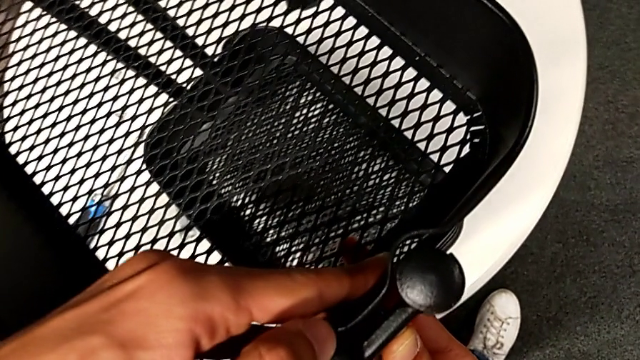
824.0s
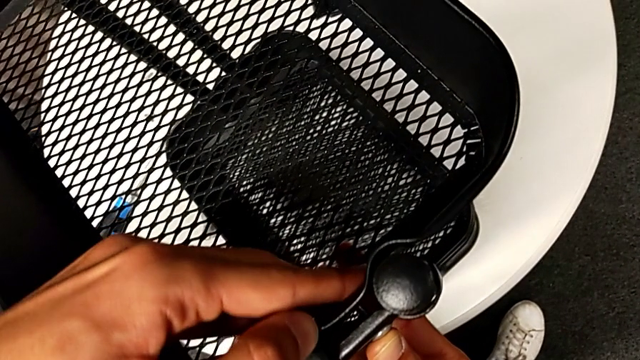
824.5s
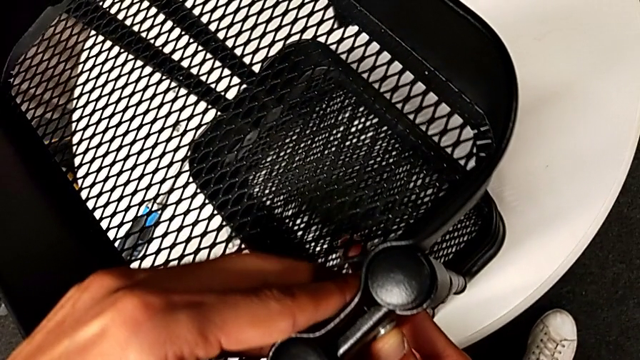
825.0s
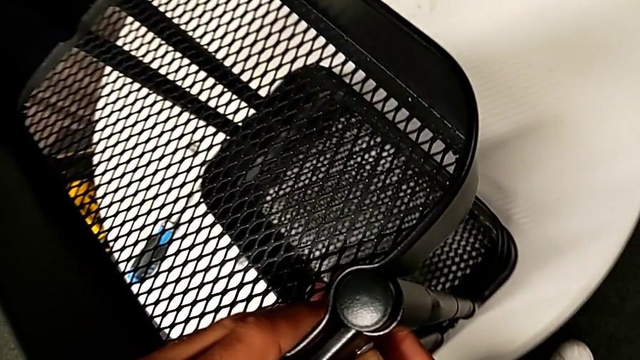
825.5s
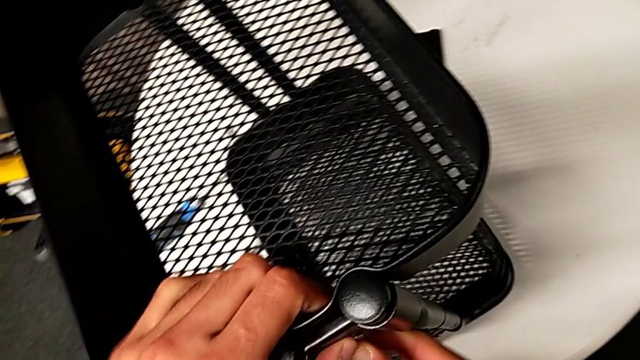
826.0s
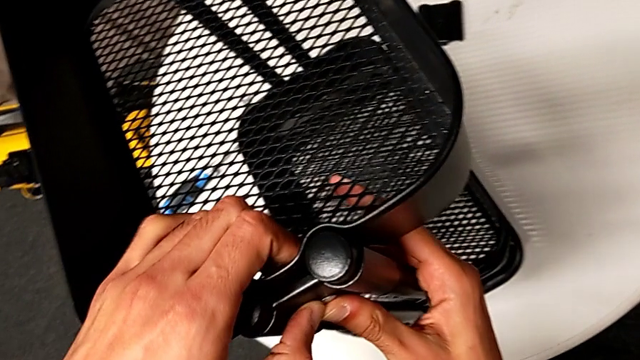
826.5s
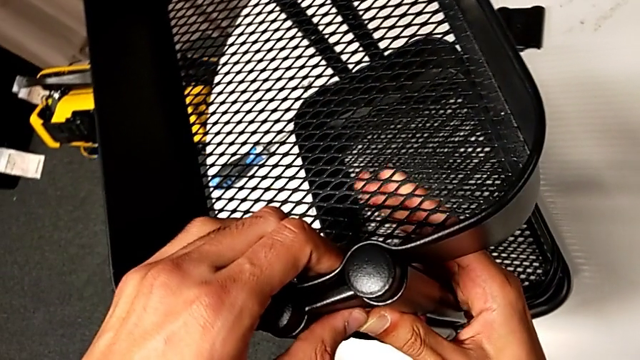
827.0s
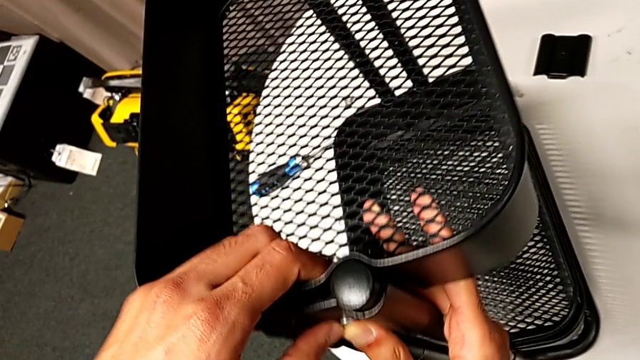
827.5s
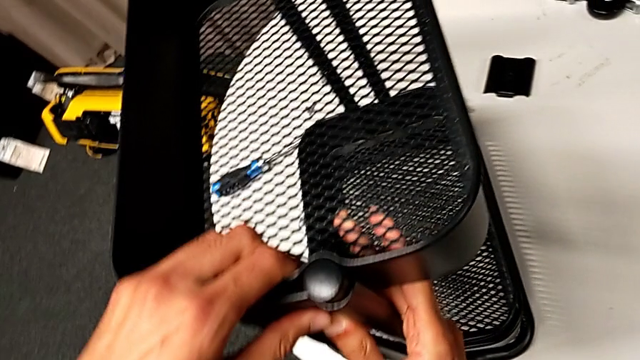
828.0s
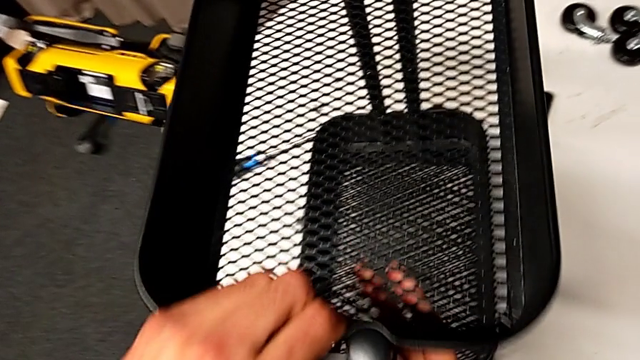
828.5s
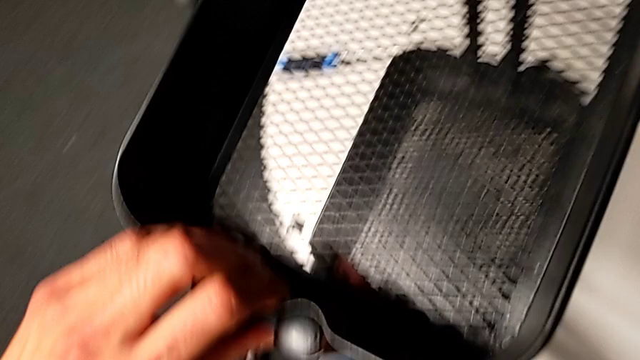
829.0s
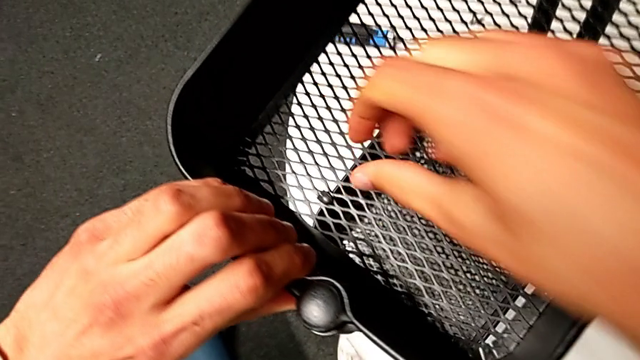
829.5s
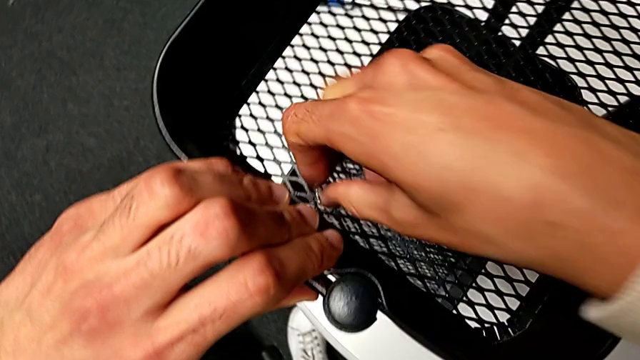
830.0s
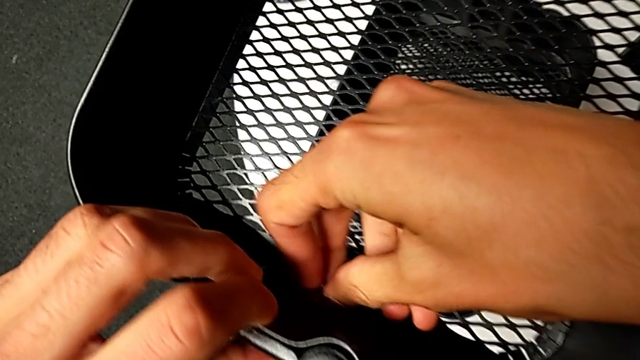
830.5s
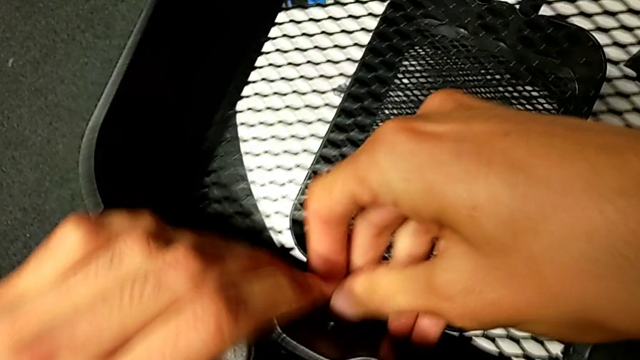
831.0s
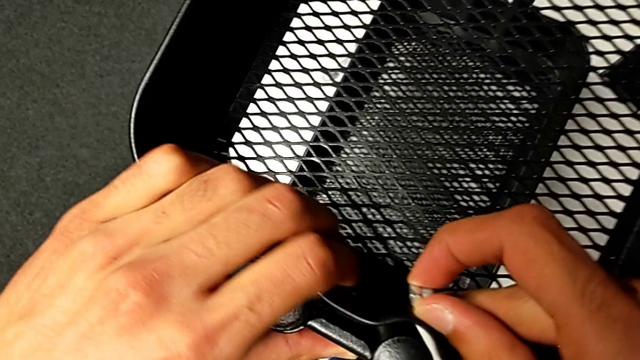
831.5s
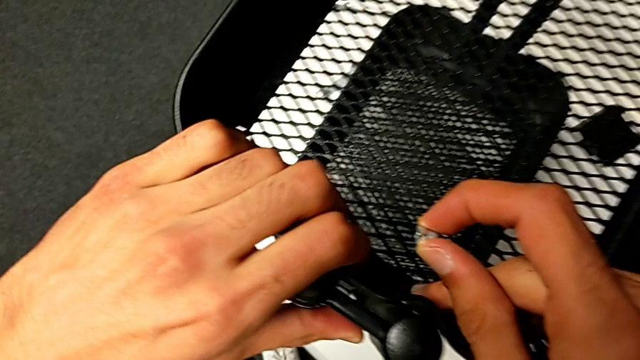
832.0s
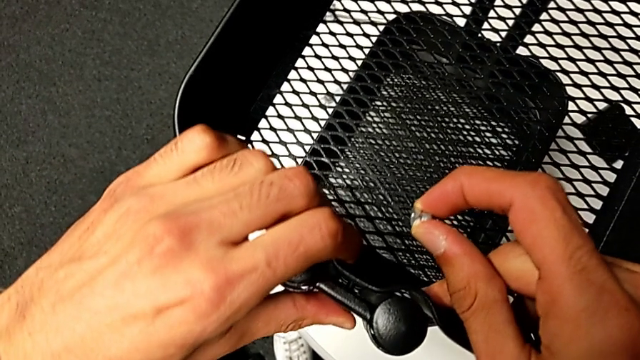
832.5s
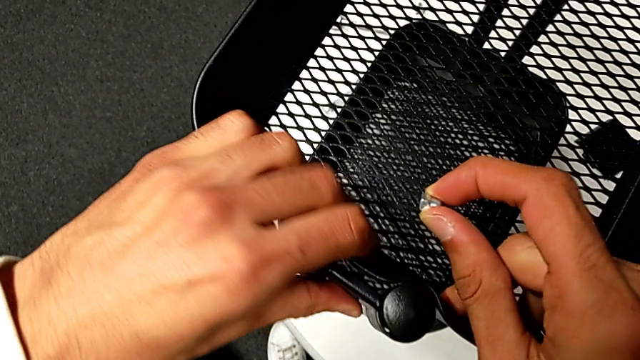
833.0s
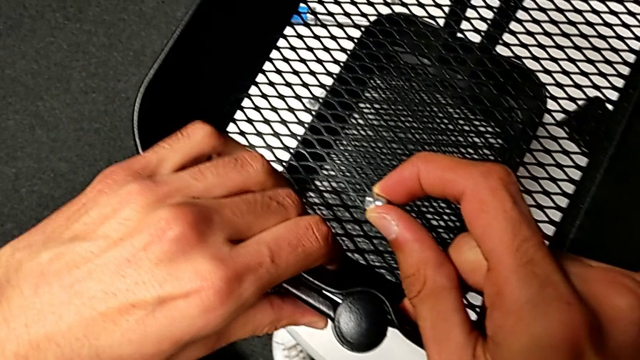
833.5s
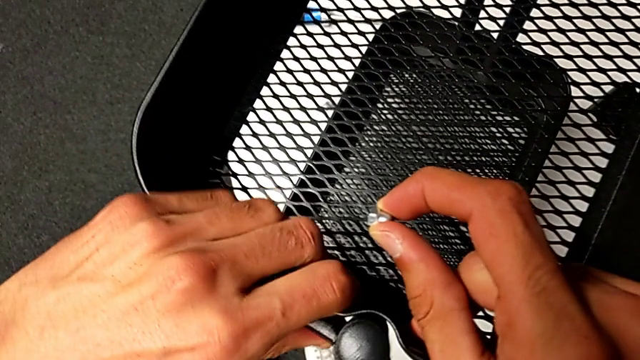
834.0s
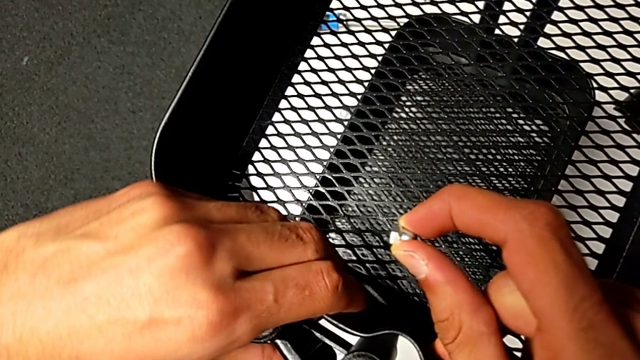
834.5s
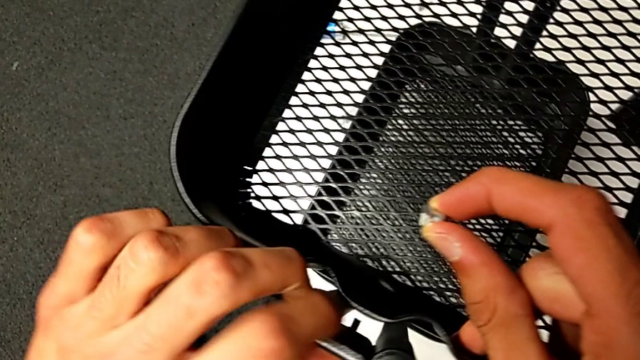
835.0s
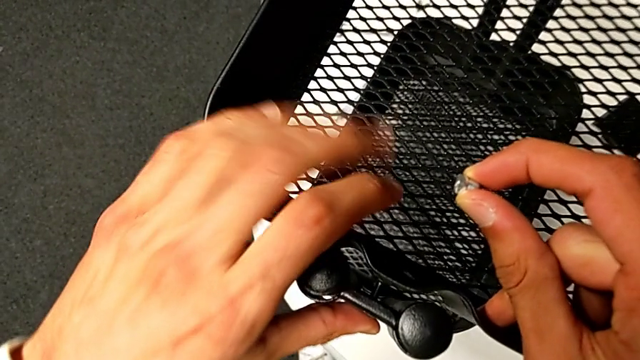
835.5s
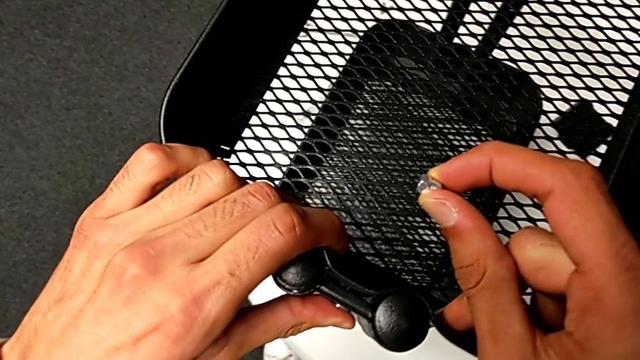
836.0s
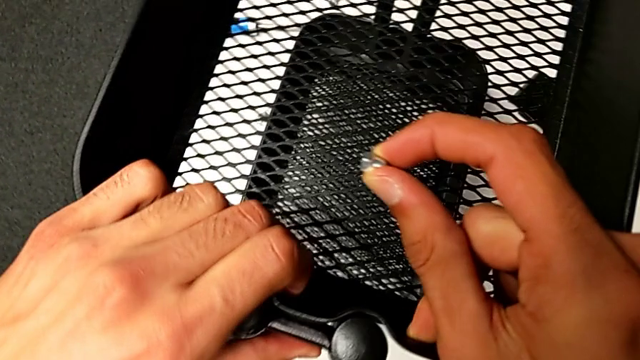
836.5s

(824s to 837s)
The camera wearer is assembling the top basket. They keep aligning the first bracket, grab the hexagon cap nut, withdraw it and align the screw.

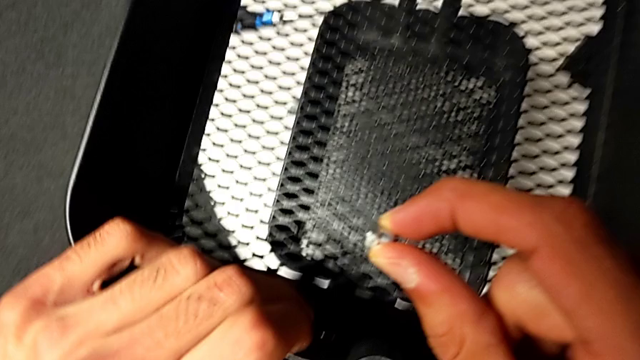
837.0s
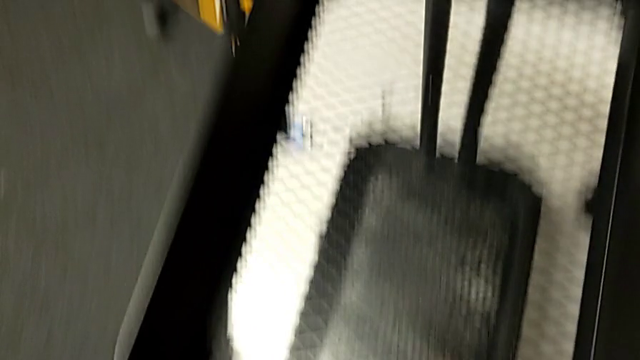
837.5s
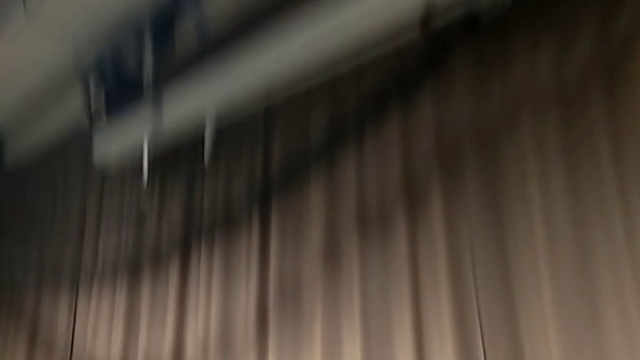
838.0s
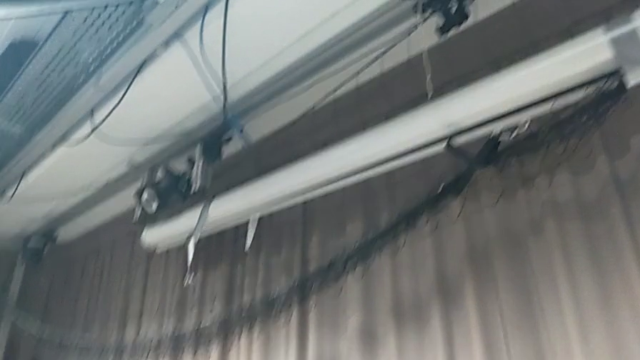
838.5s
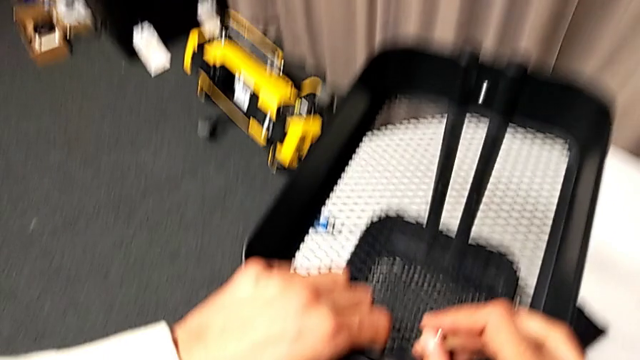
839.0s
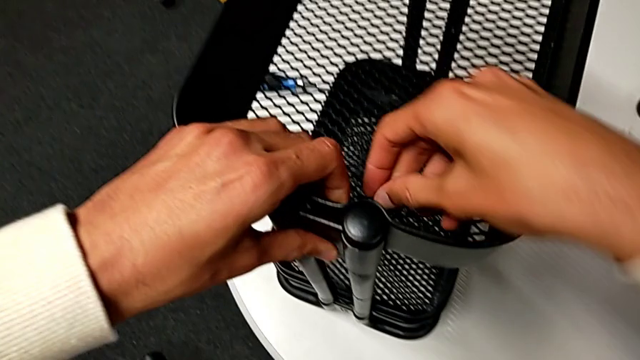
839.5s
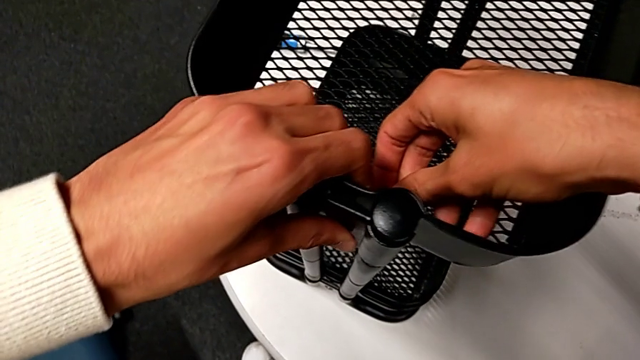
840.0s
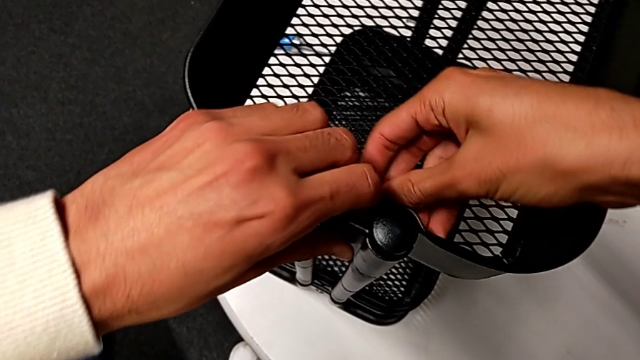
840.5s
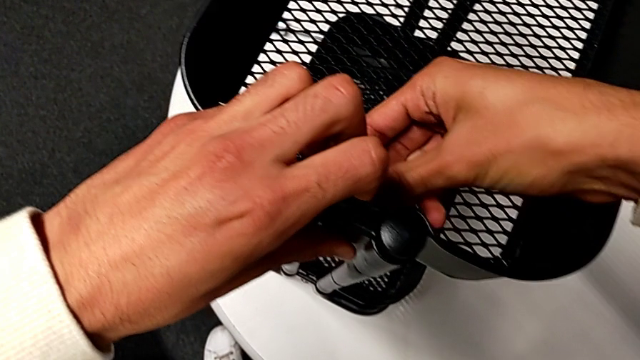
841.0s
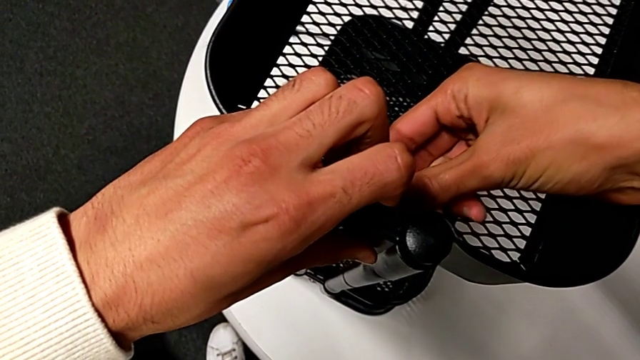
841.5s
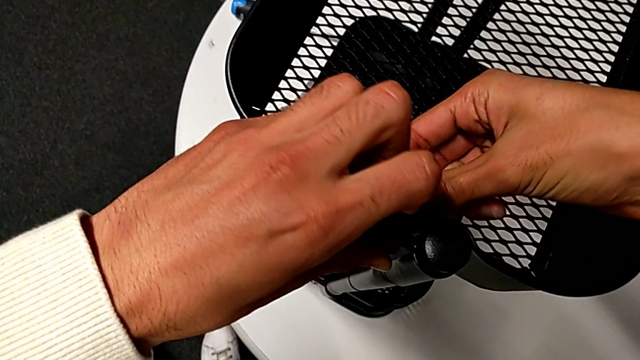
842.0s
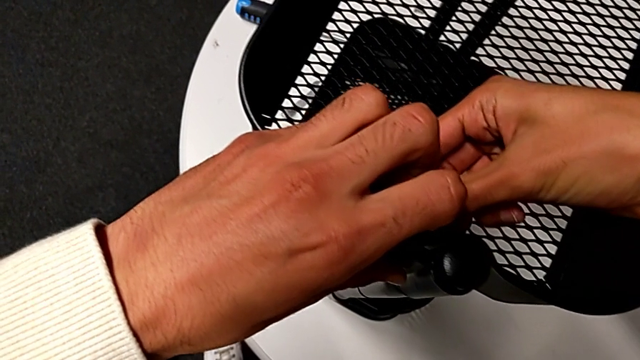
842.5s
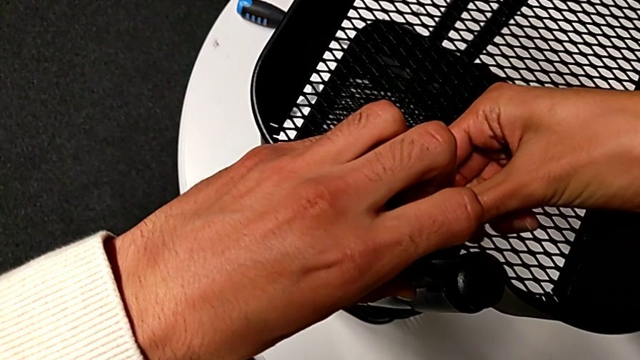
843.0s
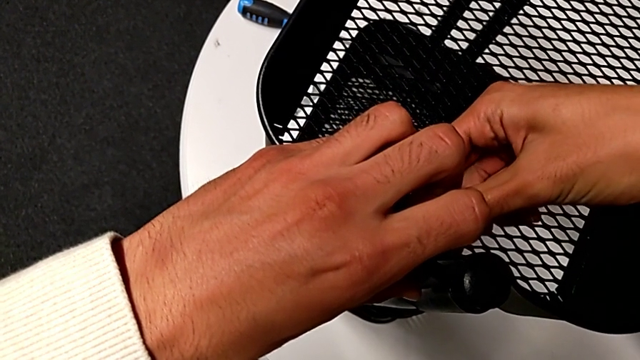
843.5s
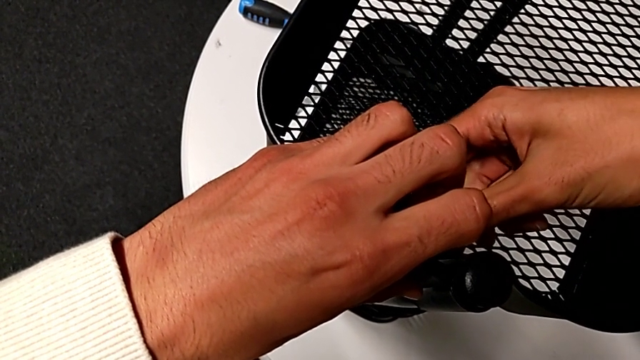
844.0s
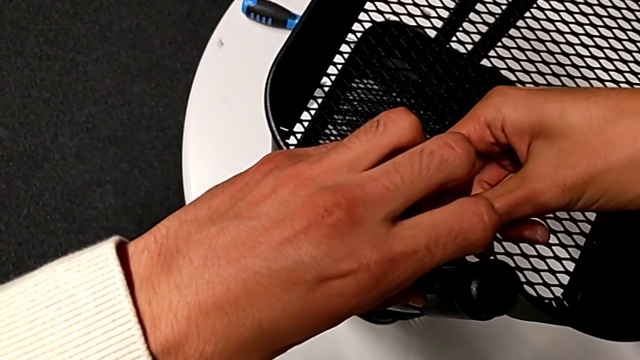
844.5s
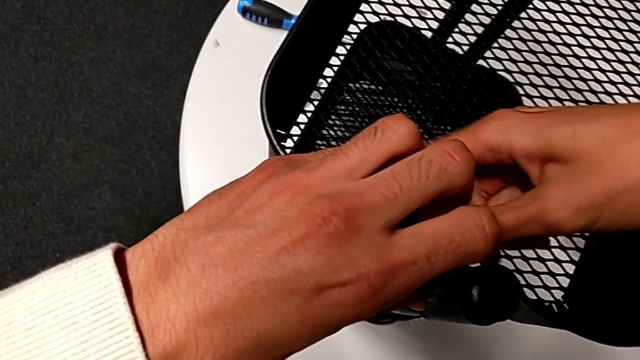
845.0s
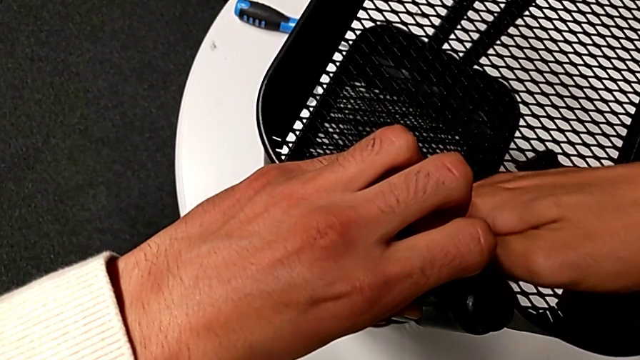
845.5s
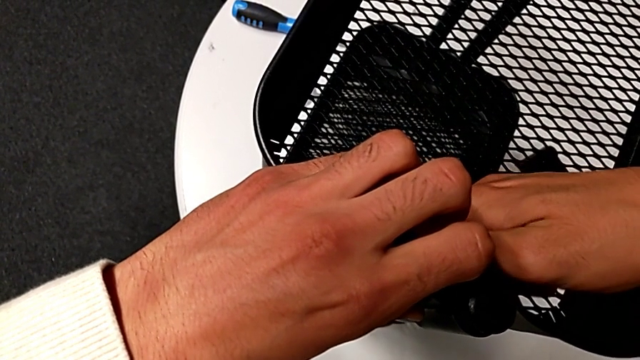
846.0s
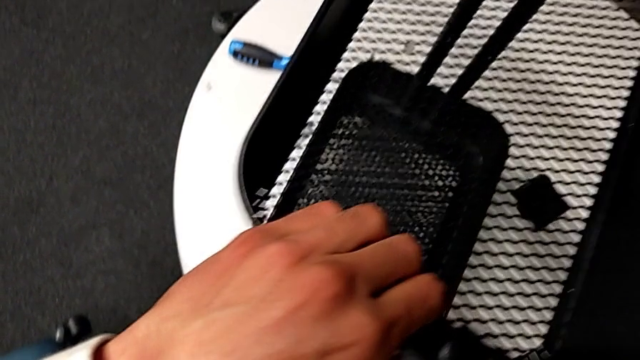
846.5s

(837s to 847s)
The camera wearer is assembling the top basket. They insert the screw and screw the hexagon cap nut.
